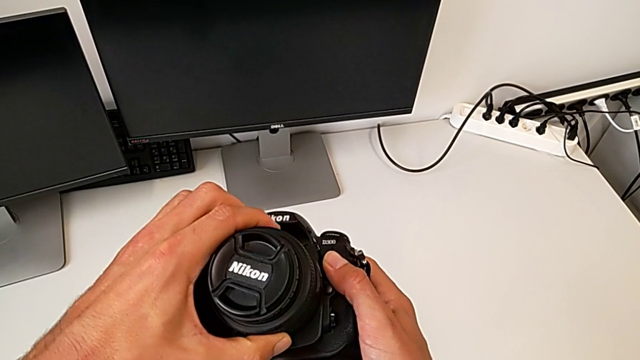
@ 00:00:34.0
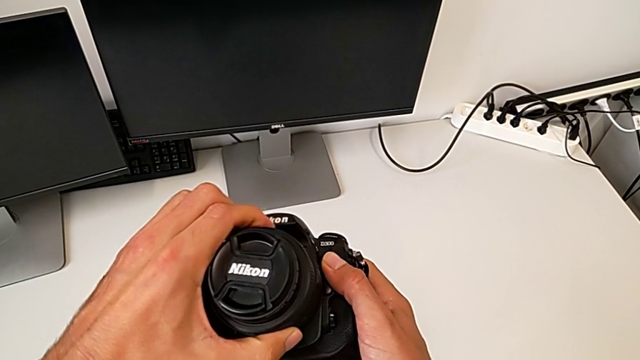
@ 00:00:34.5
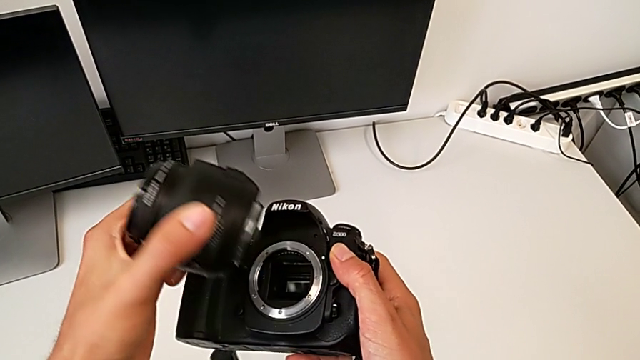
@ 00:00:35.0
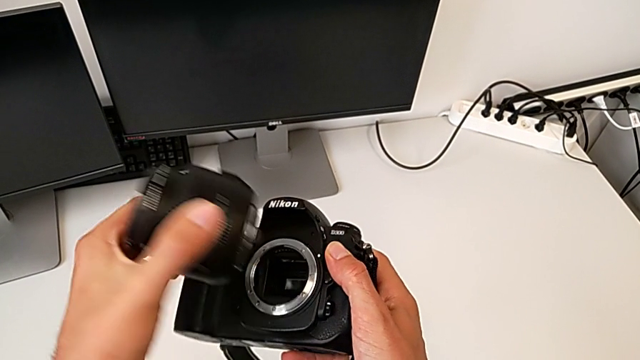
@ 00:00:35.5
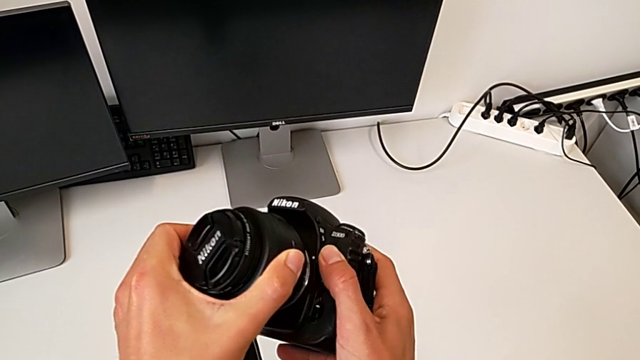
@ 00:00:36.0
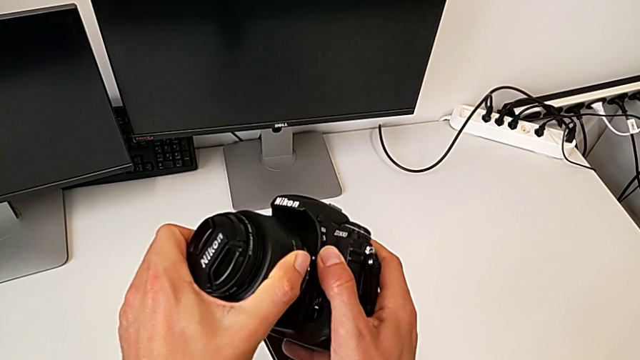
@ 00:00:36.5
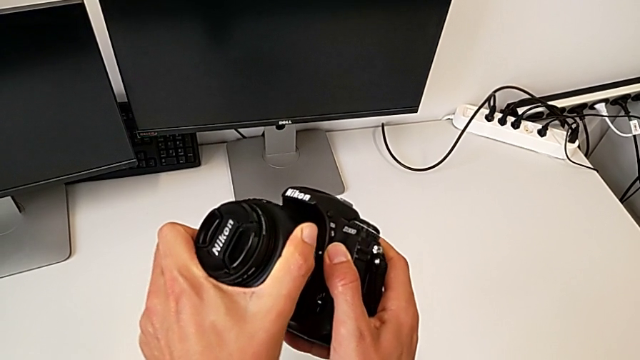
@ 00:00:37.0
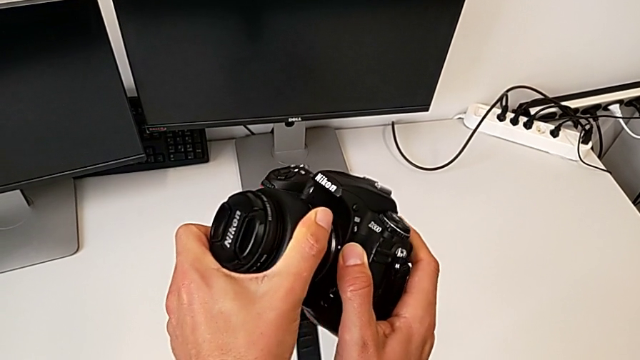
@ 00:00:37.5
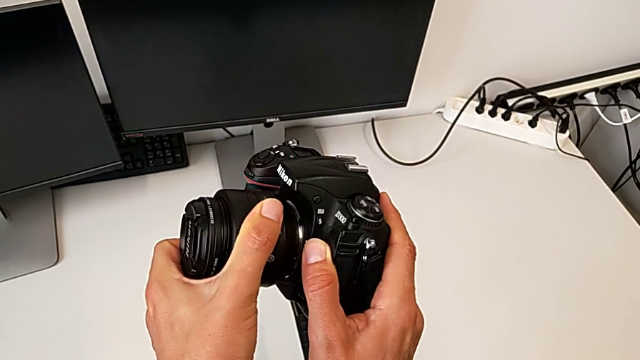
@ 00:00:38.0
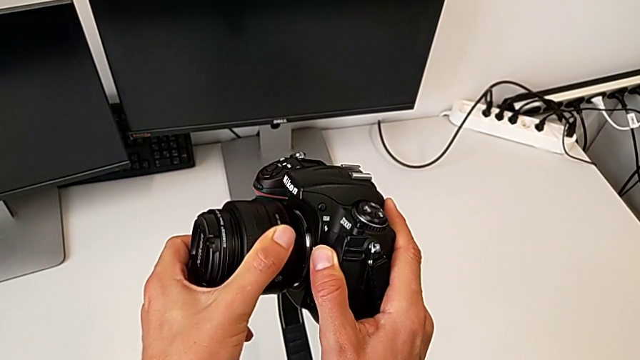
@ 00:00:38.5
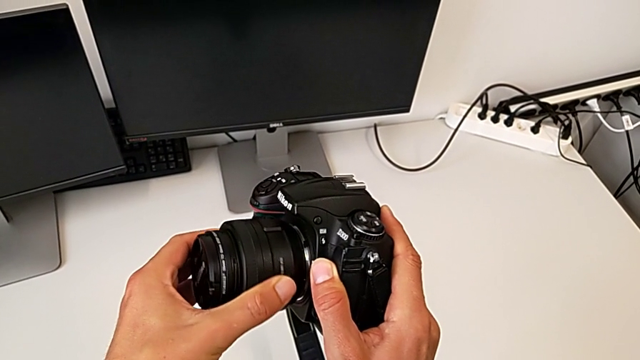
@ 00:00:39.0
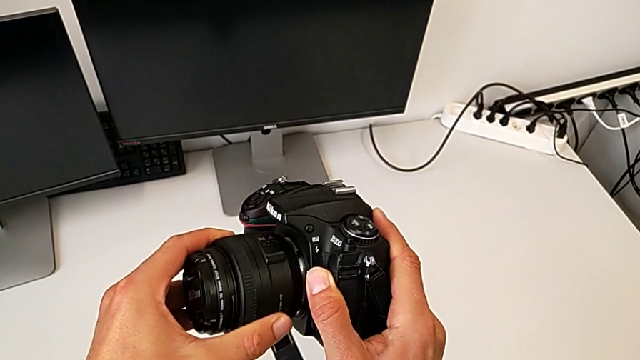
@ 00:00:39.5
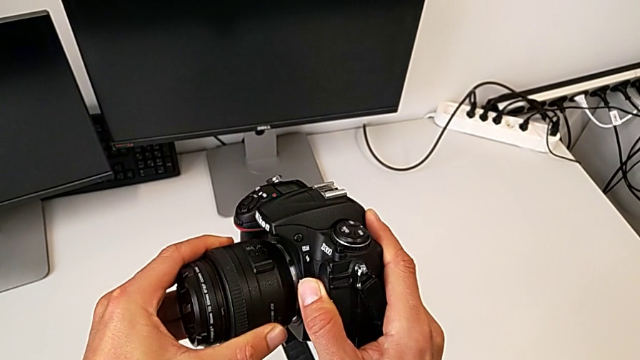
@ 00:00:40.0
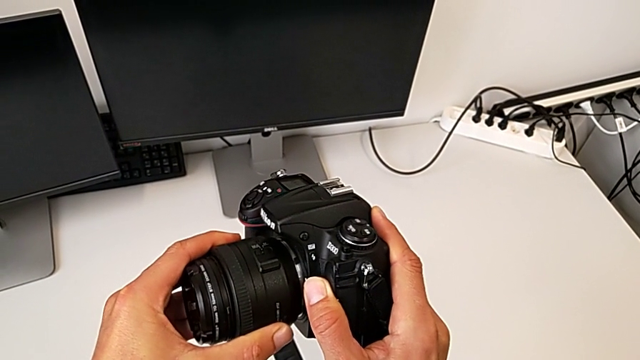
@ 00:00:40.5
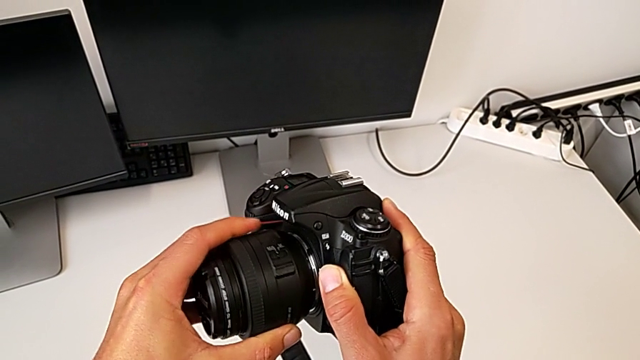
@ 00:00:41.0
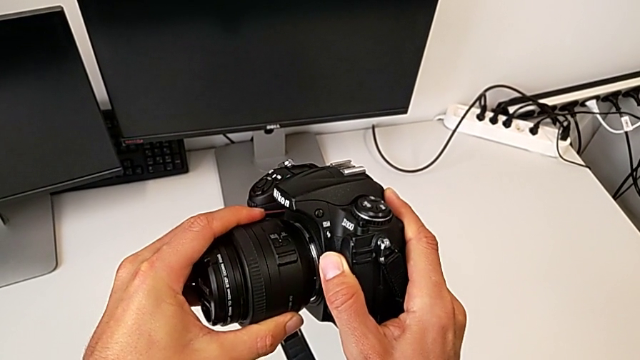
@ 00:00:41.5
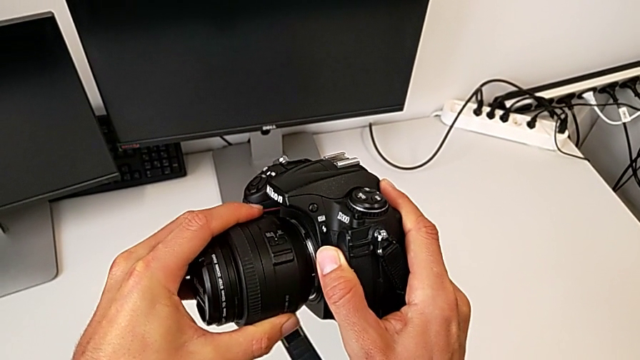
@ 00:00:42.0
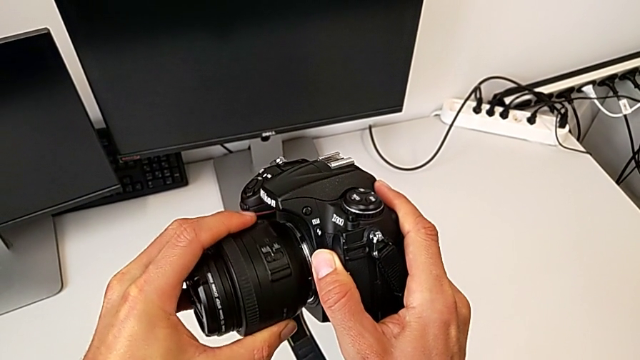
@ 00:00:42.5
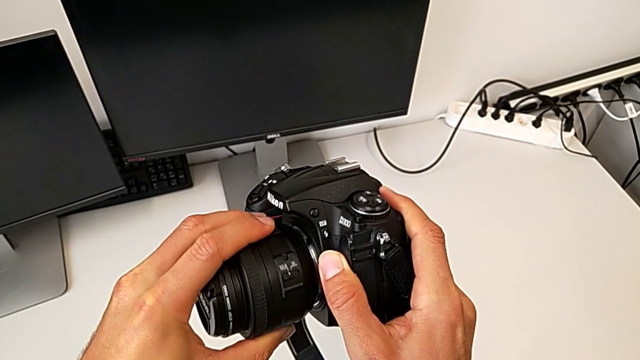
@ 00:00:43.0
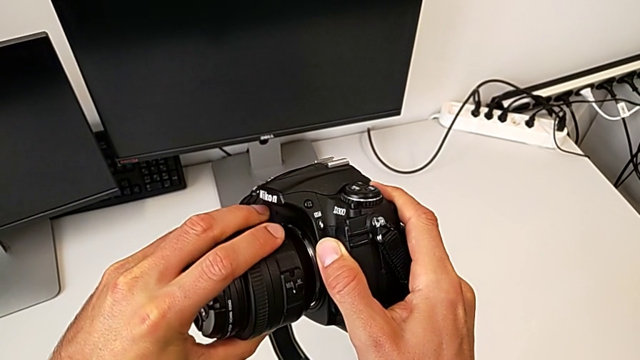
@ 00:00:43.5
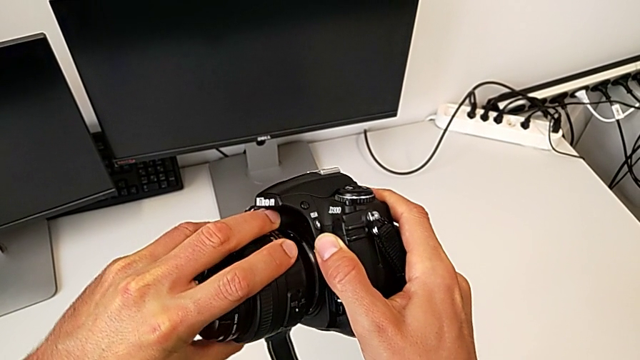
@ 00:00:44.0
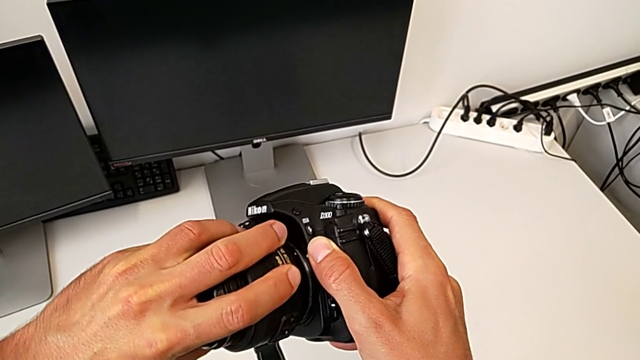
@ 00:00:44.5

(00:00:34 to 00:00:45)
The camera wearer is assembling the lens onto the DSLR. They wrongly lift the lens, not able to insert it. They insert it and rotate it. They wrongly align it, not able to insert it, and wrongly rotate it in the opposite way.

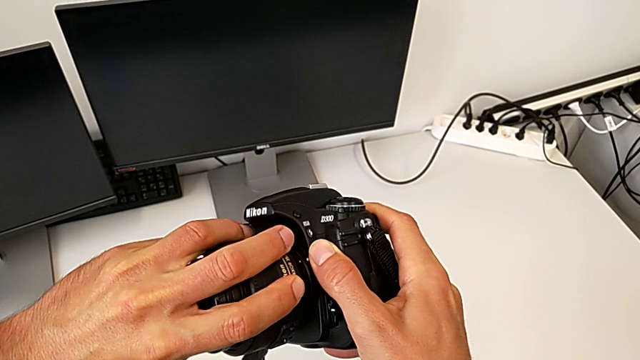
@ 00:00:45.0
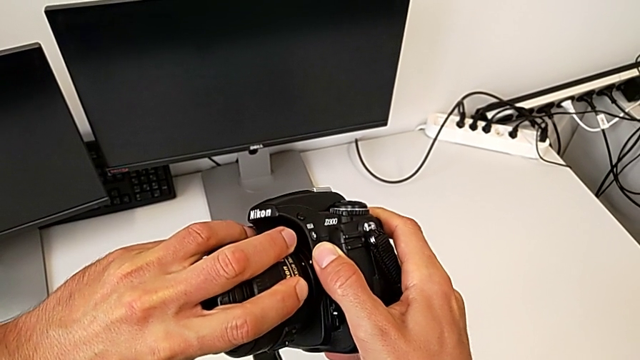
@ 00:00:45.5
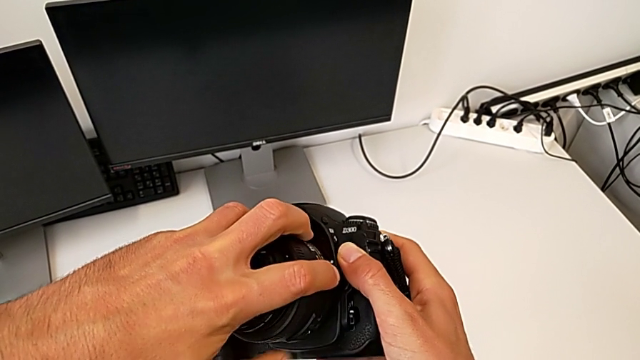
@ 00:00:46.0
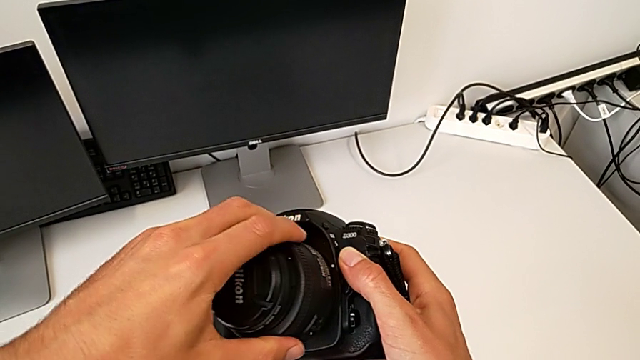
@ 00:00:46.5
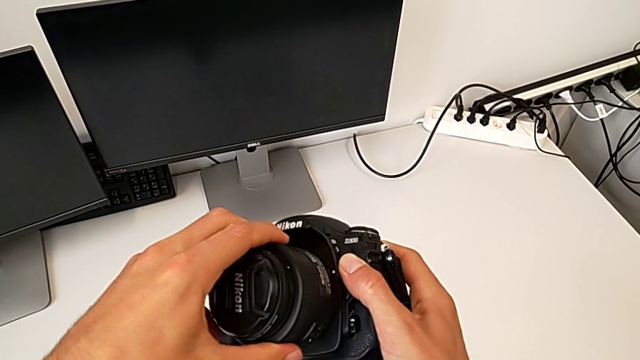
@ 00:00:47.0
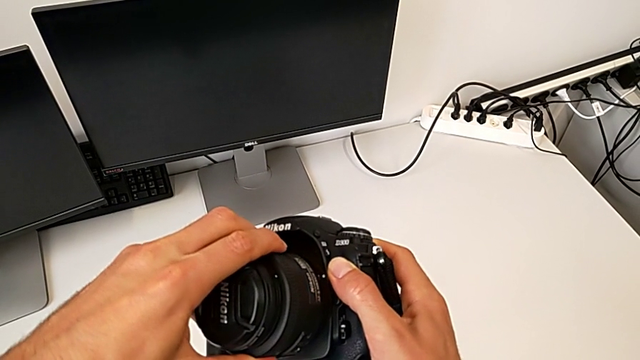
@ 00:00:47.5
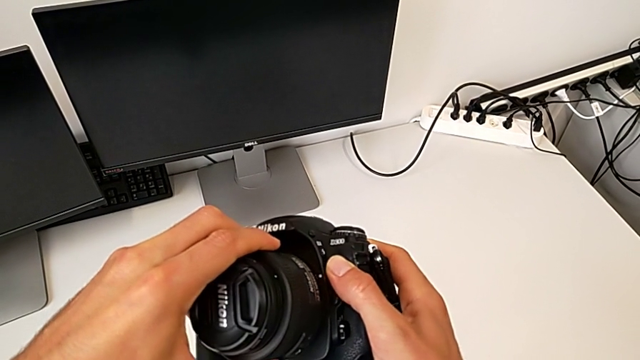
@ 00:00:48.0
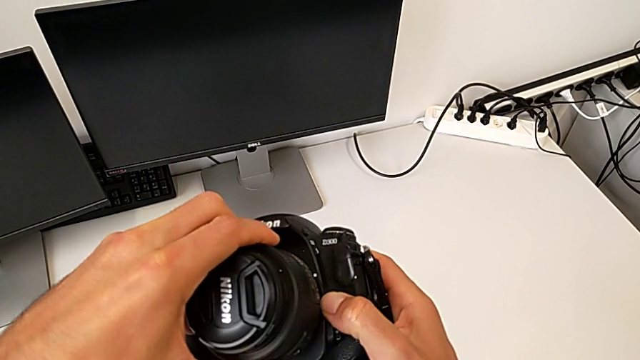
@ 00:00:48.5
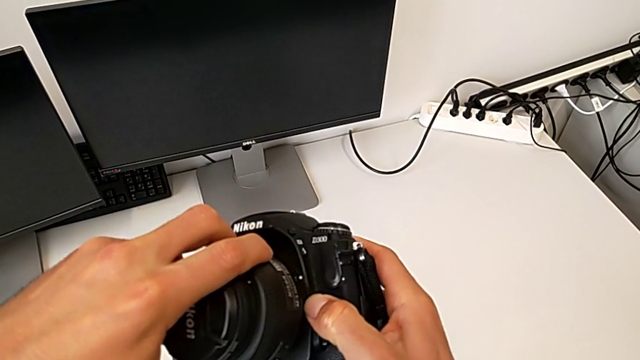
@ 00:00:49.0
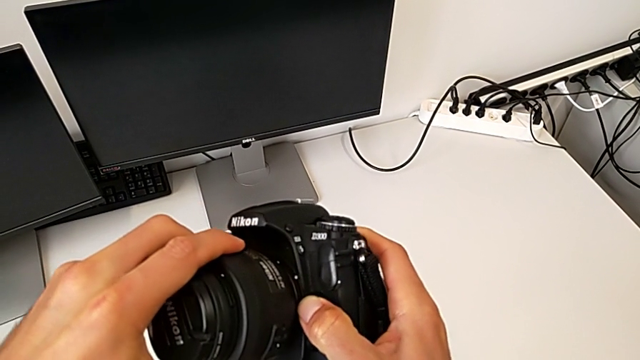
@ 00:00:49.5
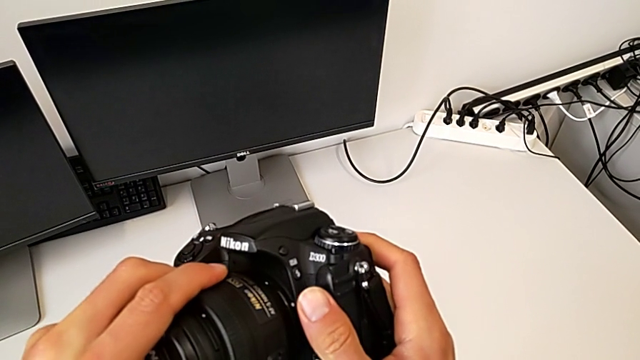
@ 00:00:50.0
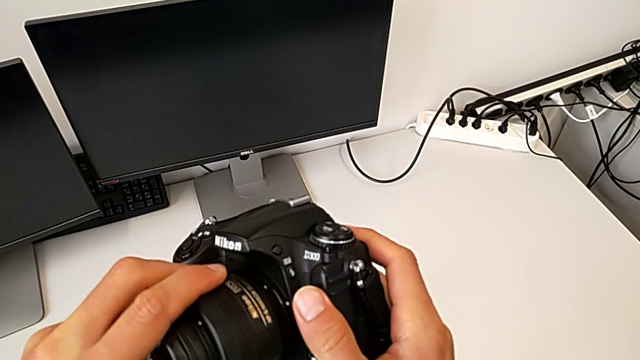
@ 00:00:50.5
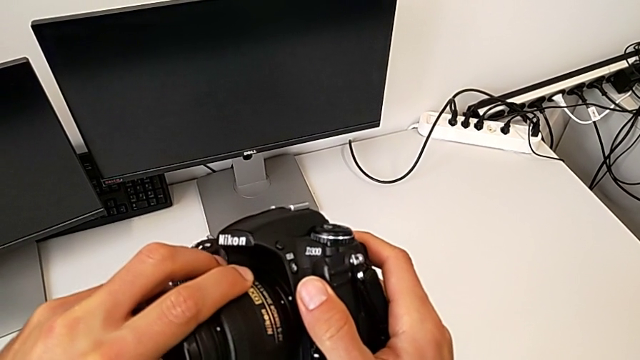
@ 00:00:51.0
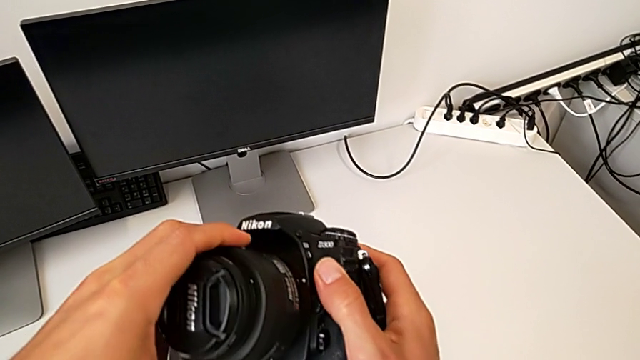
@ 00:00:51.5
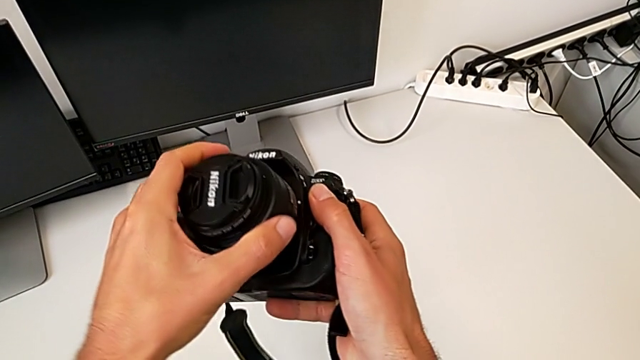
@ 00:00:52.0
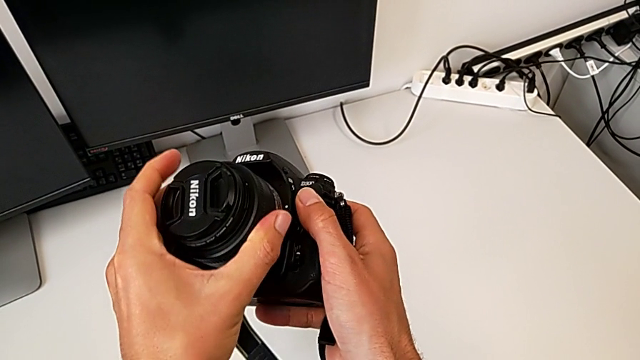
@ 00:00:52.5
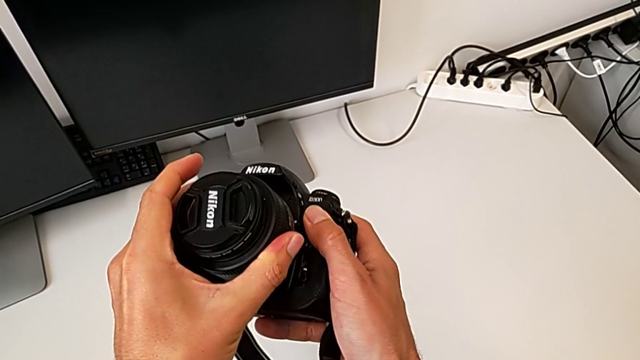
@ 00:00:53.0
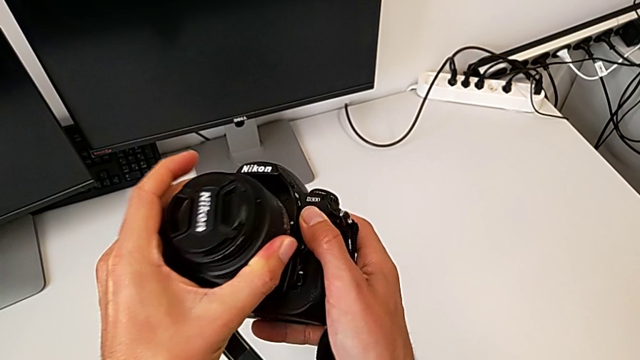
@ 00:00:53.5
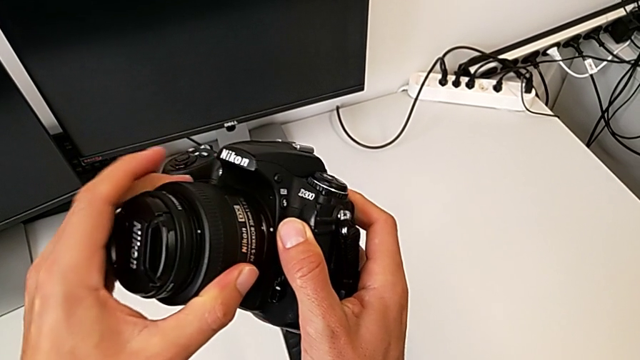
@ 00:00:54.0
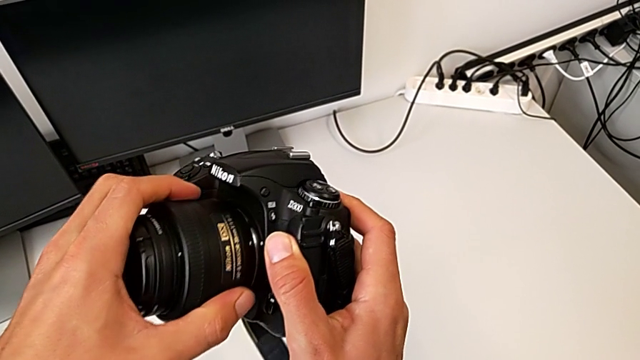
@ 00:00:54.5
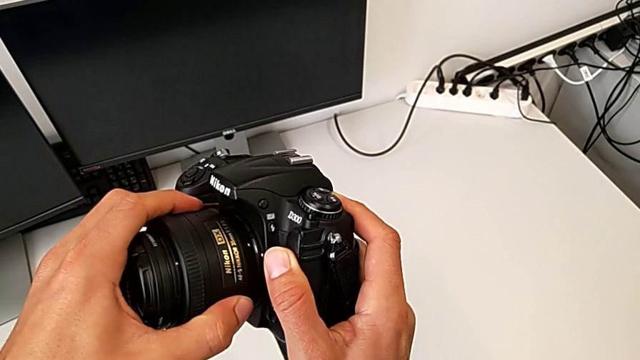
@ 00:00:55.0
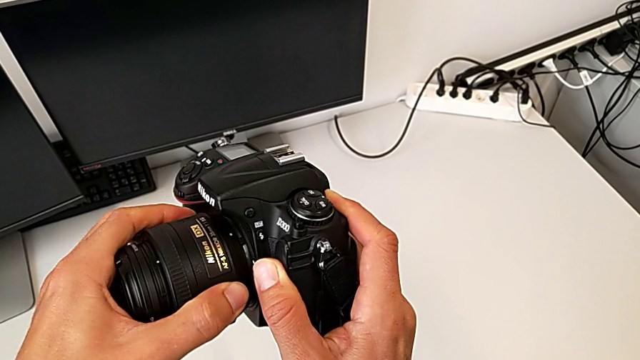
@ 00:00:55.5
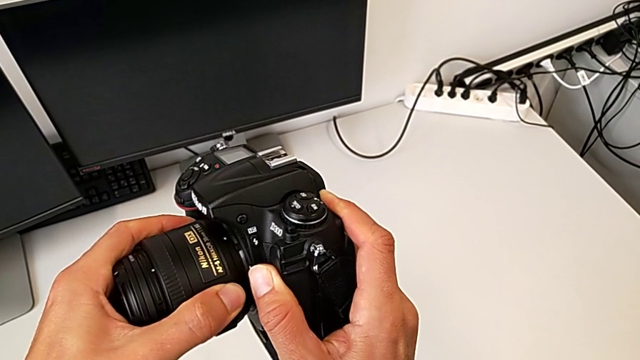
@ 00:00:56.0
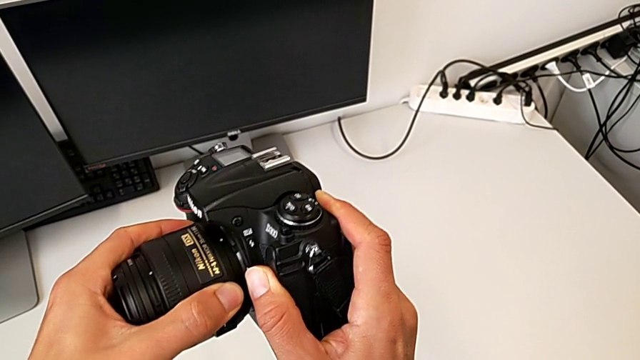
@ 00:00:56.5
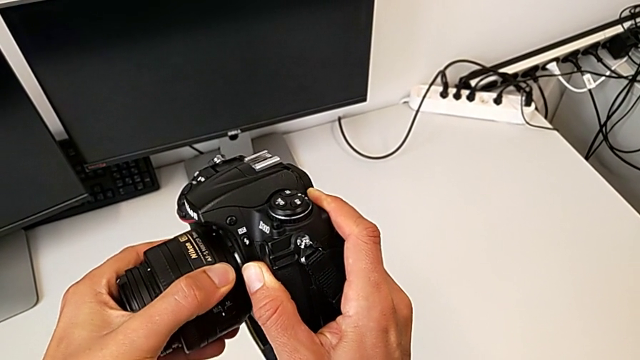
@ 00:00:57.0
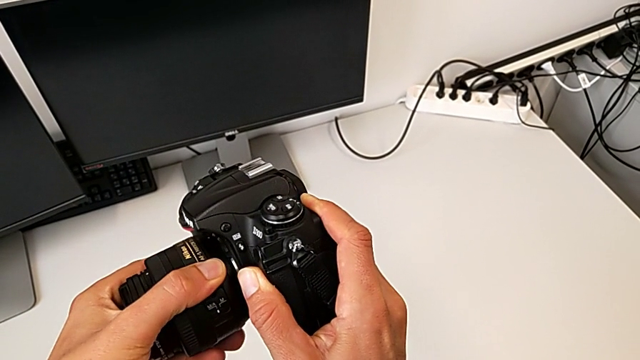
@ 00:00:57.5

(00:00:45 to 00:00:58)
The camera wearer is assembling the lens onto the DSLR. They wrongly rotate the lens in the opposite way, rotate it, hold it and rotate it.
